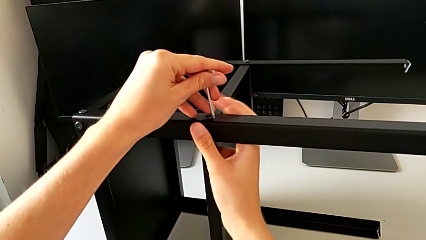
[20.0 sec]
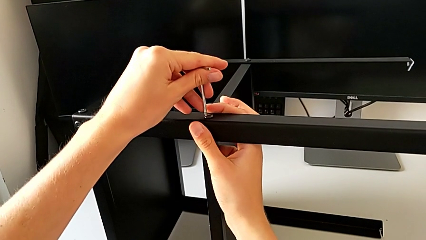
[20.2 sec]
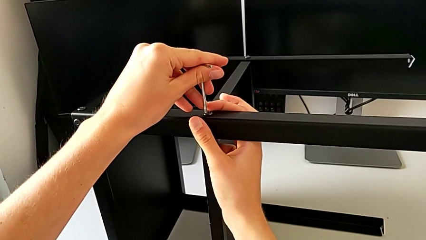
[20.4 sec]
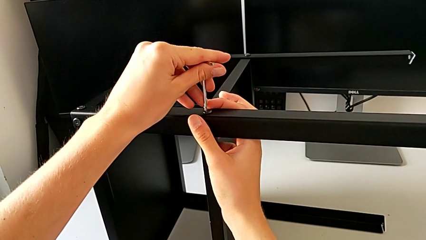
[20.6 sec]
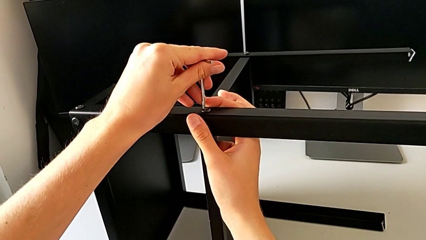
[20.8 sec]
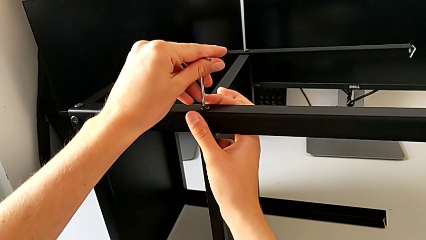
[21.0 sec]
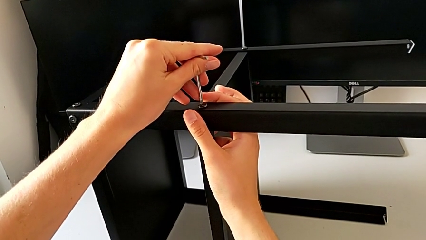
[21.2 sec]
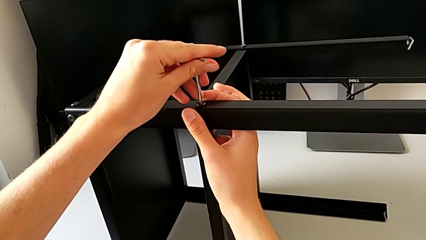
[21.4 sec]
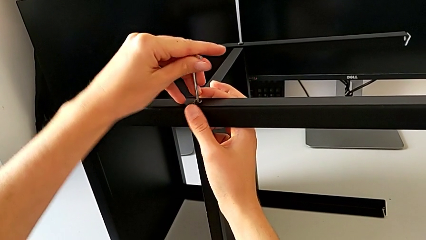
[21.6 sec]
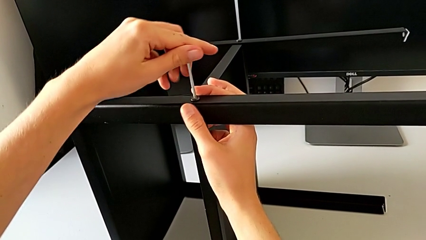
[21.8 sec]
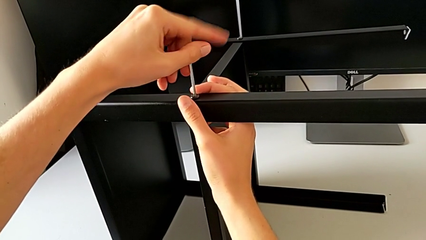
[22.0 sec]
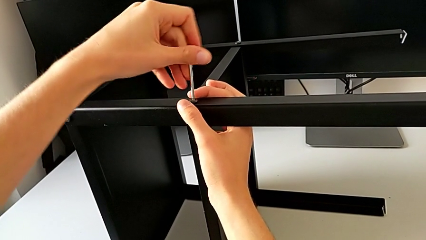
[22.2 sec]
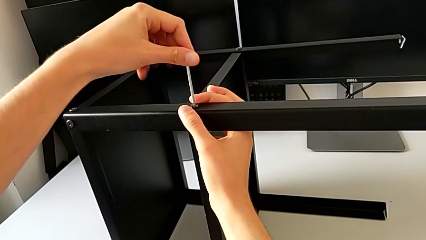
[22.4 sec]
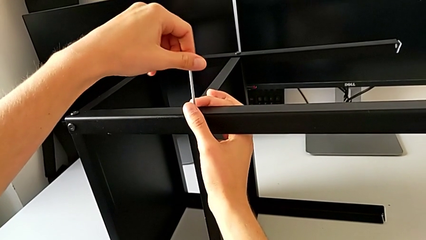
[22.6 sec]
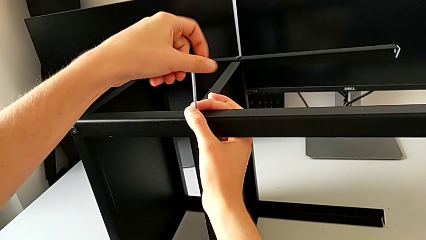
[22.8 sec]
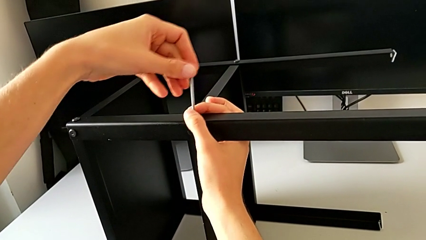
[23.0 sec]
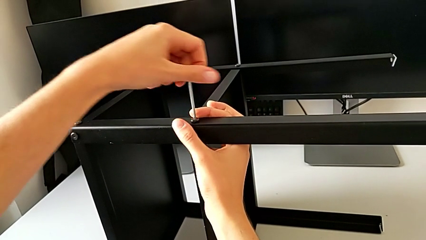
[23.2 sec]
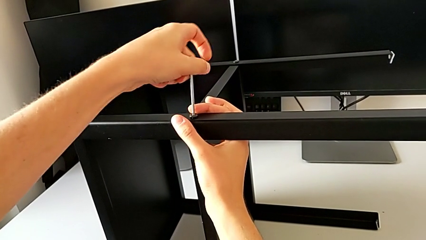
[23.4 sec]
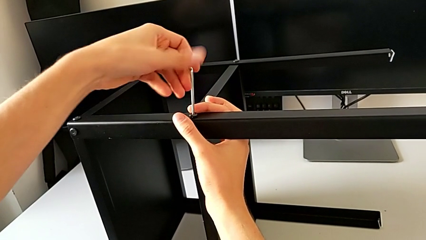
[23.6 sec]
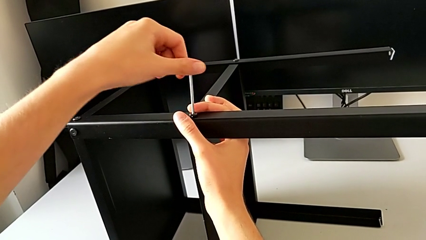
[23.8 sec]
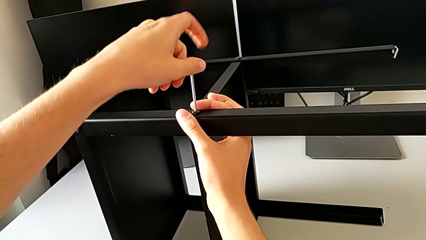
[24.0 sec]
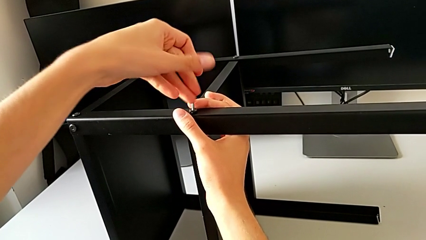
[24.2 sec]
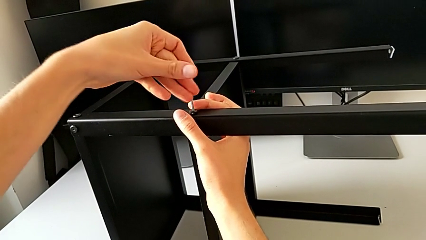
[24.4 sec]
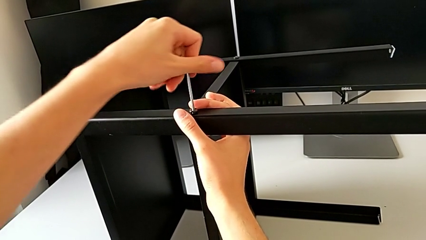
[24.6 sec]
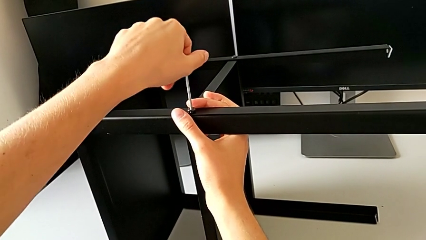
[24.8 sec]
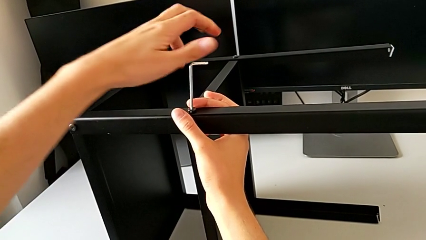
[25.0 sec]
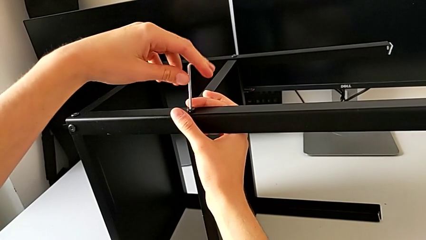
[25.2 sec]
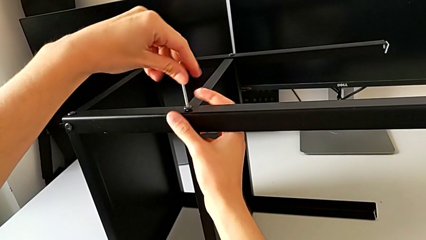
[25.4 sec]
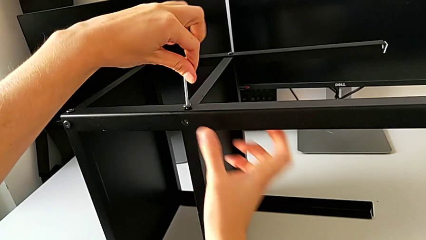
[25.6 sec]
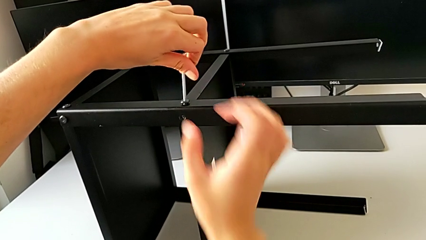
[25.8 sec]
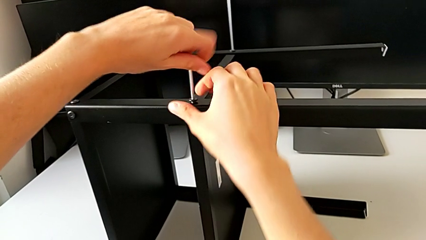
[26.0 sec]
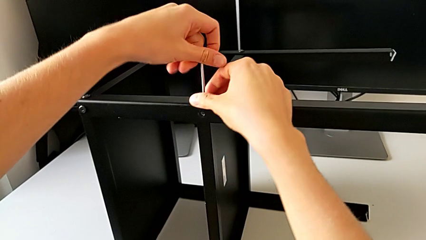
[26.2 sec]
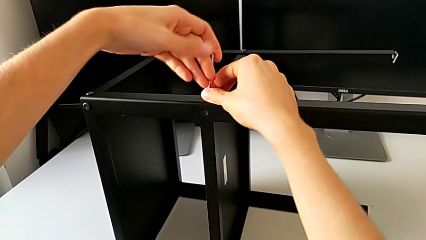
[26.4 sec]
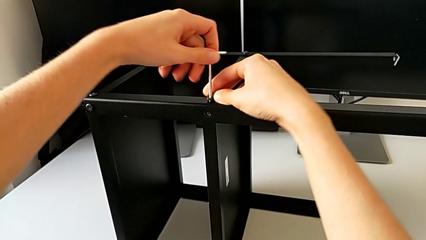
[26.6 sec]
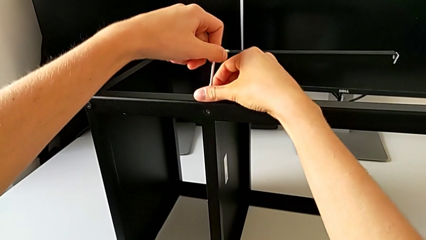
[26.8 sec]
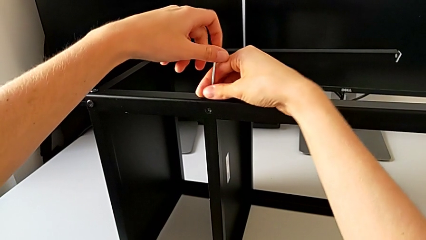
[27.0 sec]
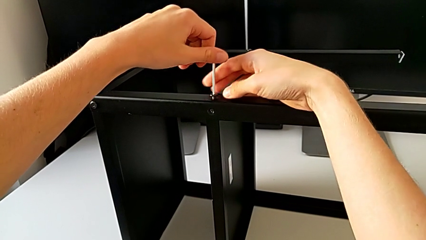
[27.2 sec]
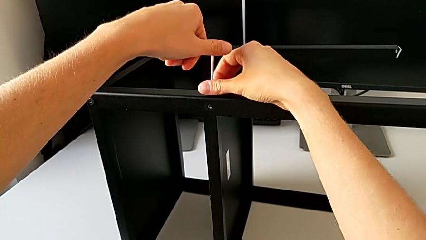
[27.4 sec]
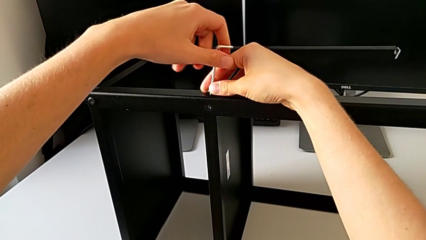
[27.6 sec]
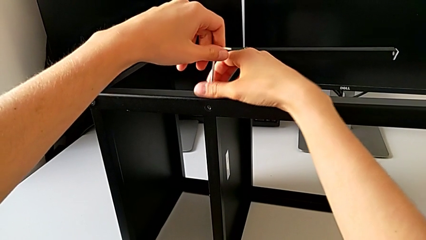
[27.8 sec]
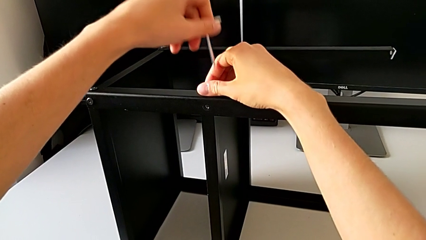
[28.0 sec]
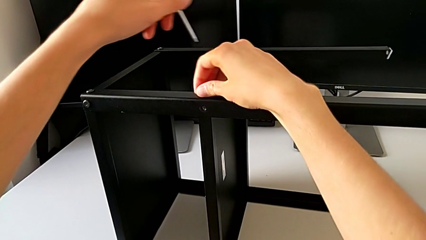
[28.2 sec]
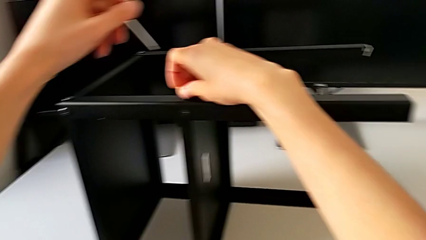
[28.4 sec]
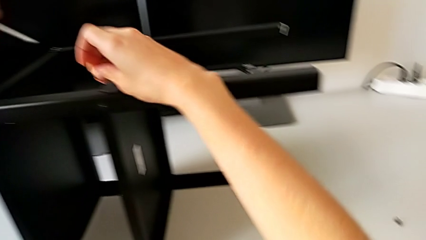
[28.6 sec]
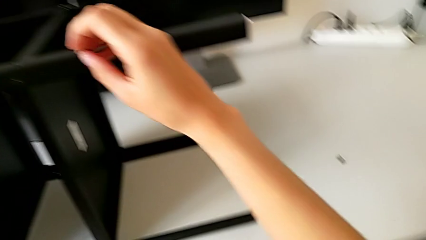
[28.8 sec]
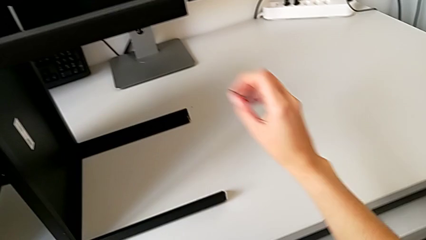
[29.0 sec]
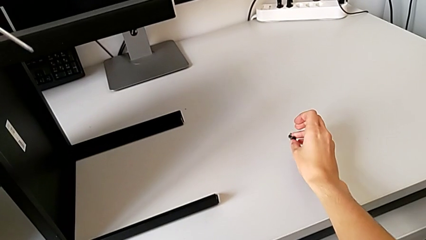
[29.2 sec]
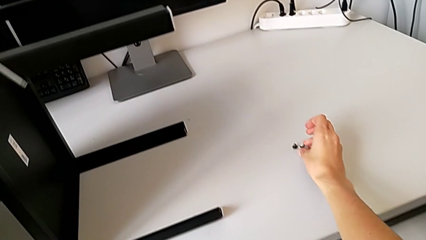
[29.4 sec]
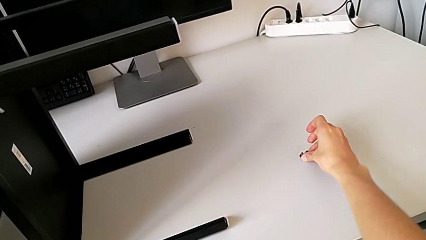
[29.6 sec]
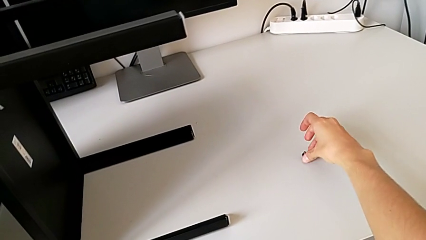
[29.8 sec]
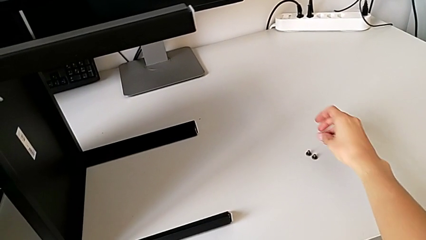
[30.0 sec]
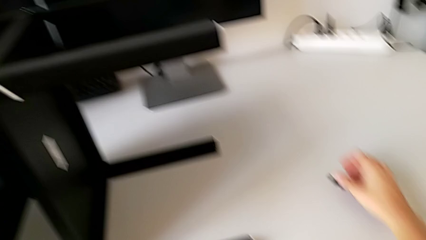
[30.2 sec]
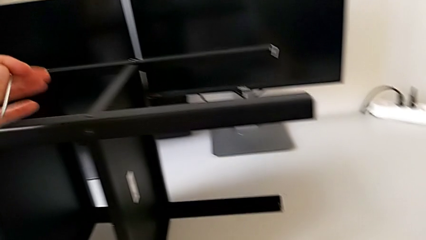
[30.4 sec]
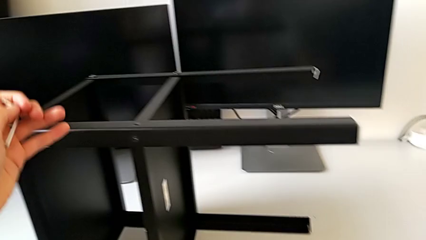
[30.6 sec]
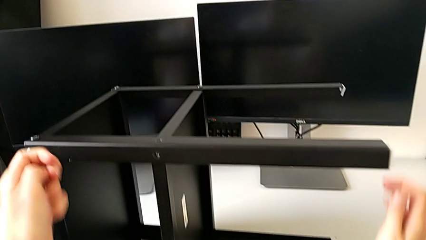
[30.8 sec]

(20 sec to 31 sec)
The camera wearer is unscrewing the first leg from the shelf. They insert the Allen wrench, unscrew the hex socket head, withdraw the Allen wrench, disassemble the hex socket head and place it.

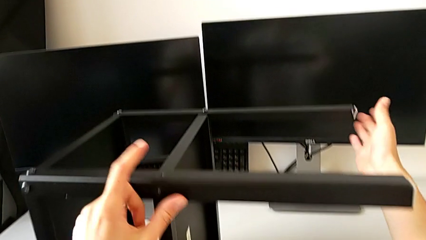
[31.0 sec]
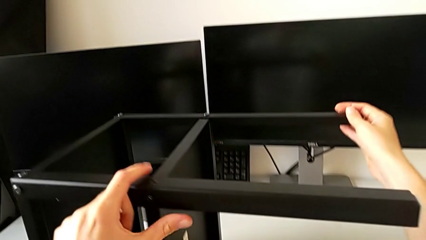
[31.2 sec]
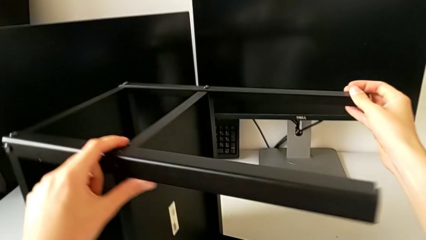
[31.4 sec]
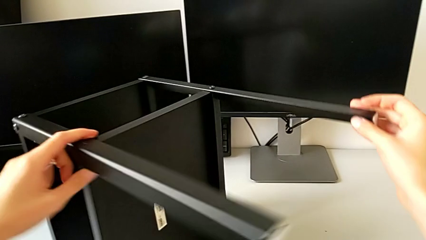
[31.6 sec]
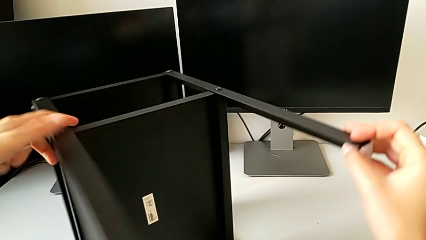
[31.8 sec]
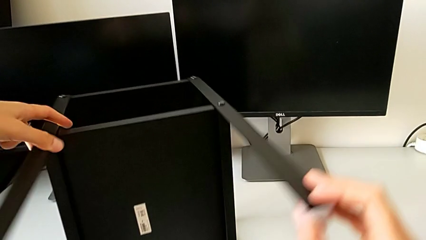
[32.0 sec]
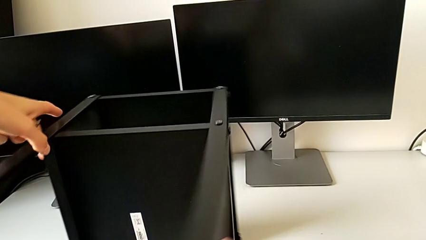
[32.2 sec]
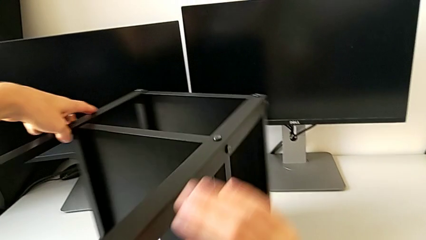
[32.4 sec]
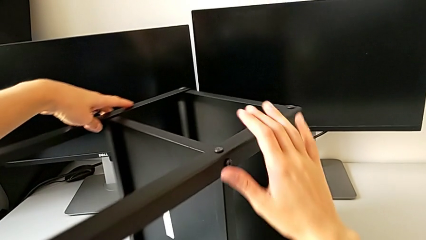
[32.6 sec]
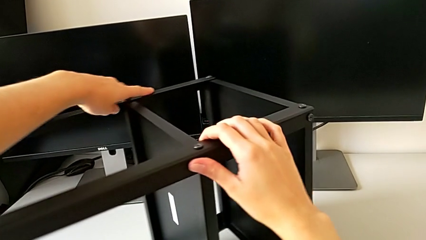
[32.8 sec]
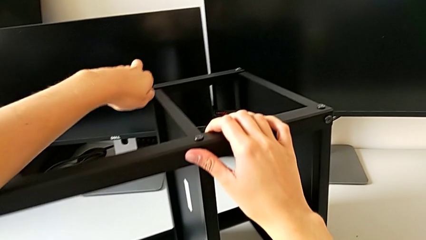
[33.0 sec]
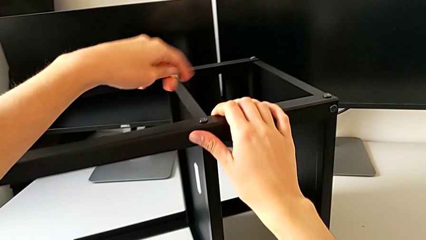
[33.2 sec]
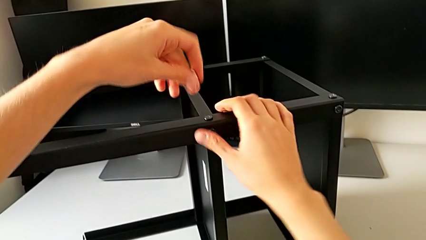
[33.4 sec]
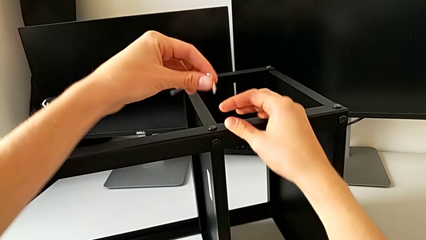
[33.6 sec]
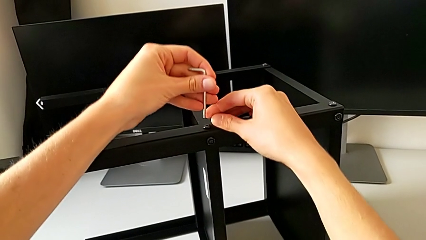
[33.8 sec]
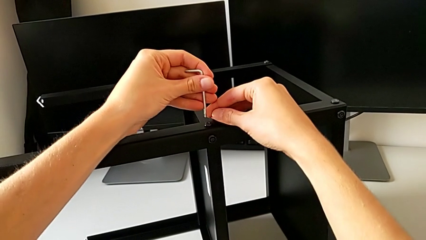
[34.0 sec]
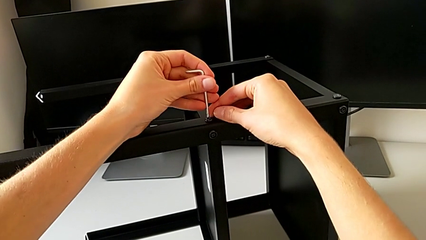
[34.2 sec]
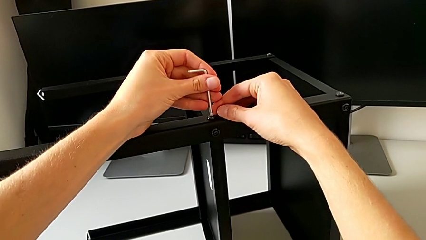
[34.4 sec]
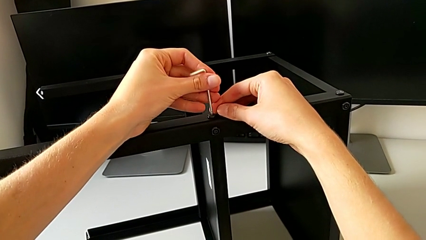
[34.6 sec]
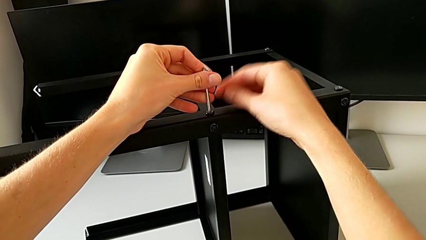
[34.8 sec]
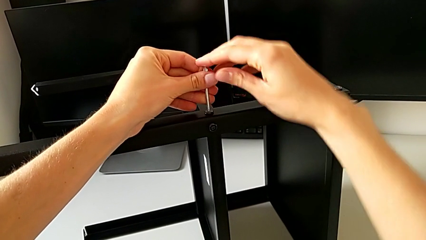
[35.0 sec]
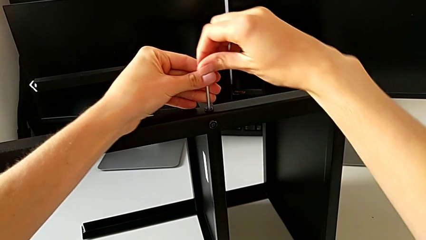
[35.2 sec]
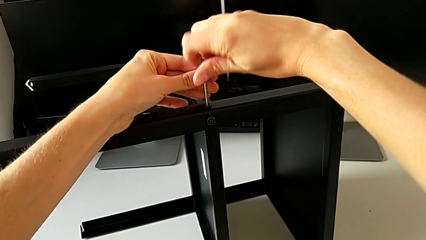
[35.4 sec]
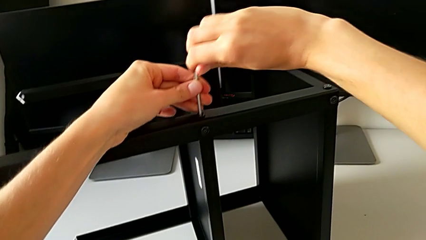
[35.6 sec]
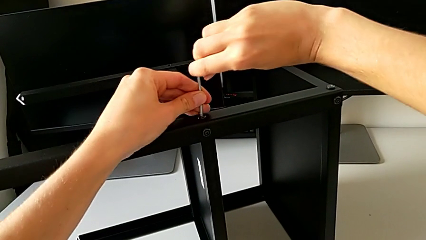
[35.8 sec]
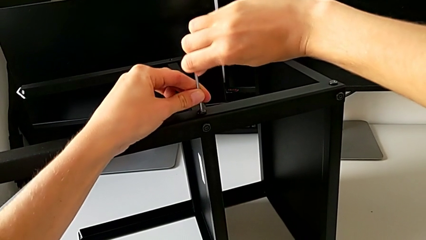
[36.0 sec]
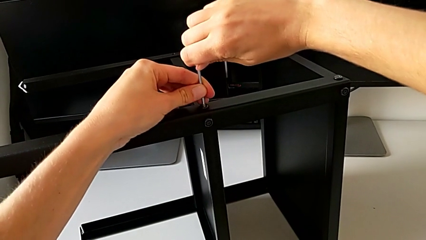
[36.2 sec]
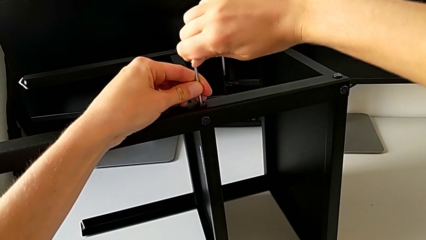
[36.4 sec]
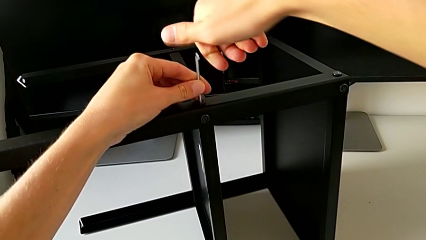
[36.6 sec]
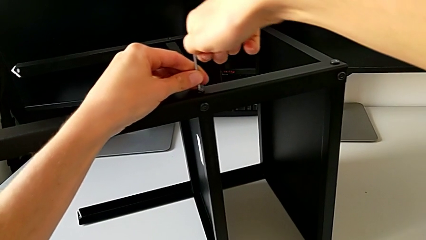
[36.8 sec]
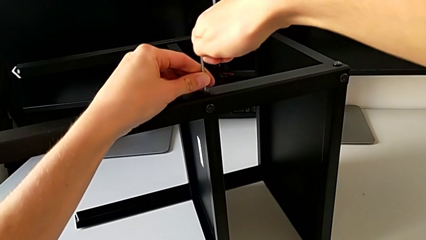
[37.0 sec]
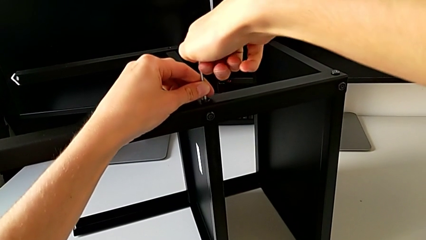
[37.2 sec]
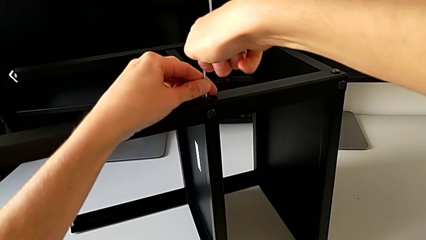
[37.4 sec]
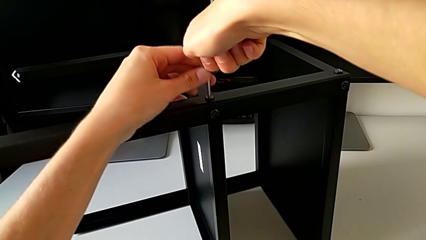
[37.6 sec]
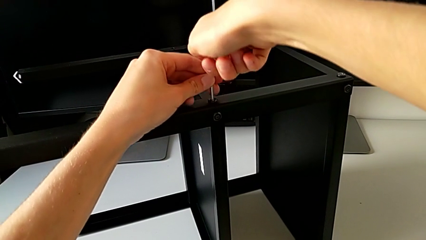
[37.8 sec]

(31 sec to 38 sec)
The camera wearer is unscrewing the second leg from the shelf. They align the nightstand, insert the Allen wrench and begin to unscrew the hex socket head.
